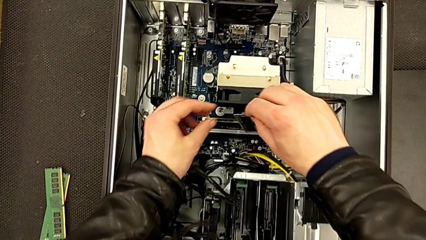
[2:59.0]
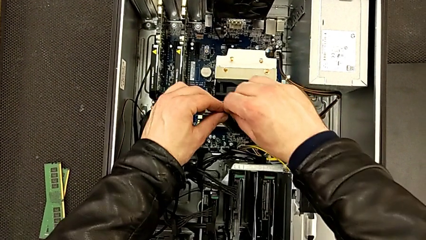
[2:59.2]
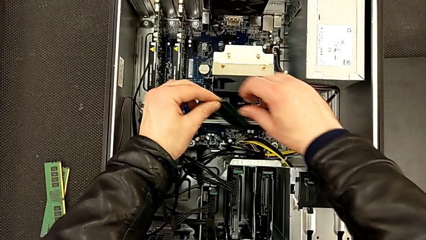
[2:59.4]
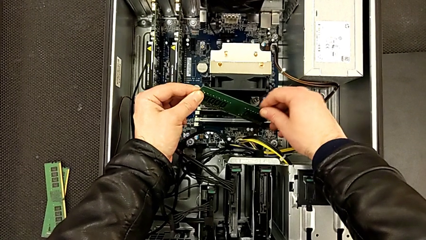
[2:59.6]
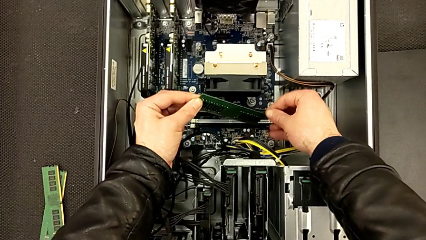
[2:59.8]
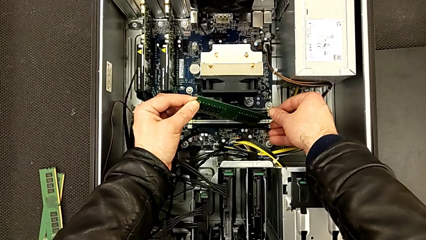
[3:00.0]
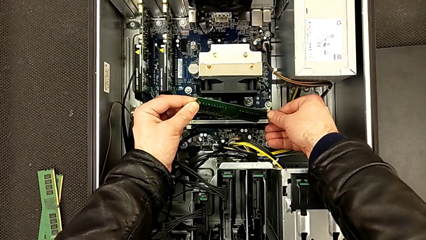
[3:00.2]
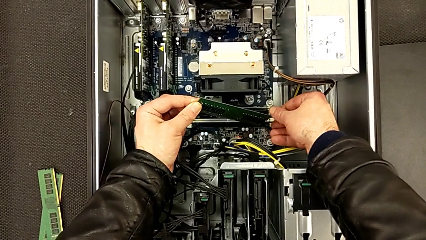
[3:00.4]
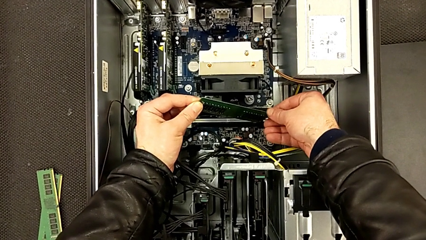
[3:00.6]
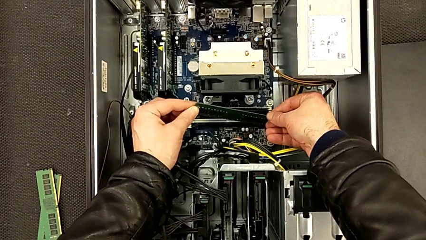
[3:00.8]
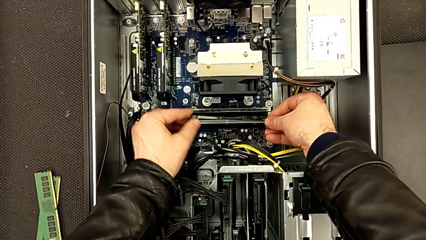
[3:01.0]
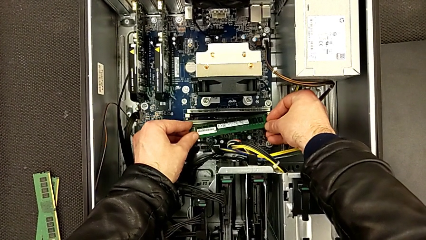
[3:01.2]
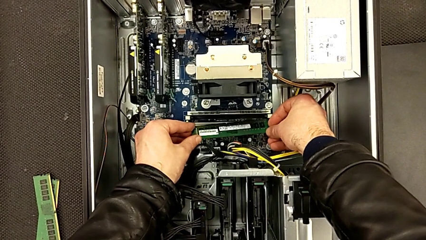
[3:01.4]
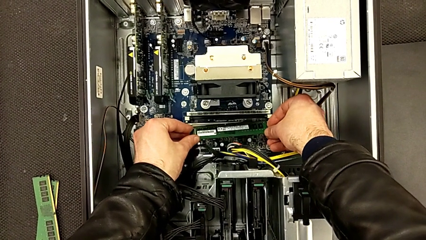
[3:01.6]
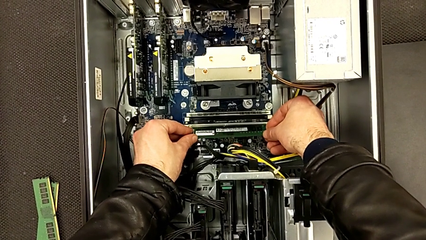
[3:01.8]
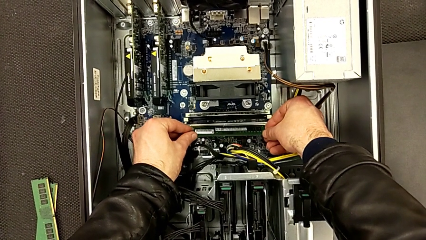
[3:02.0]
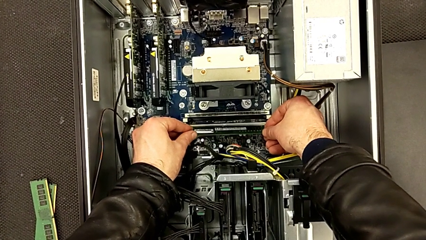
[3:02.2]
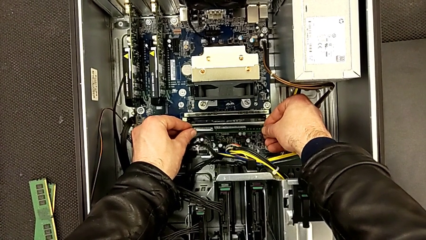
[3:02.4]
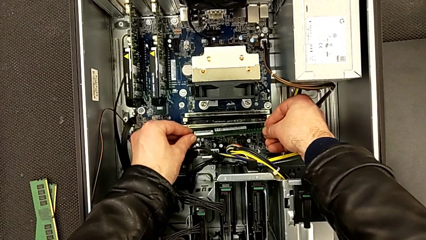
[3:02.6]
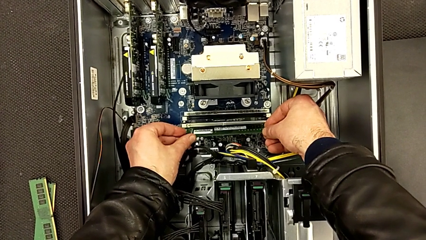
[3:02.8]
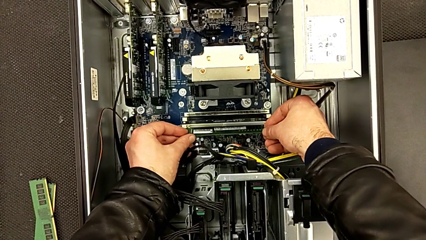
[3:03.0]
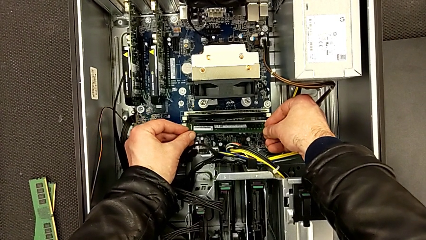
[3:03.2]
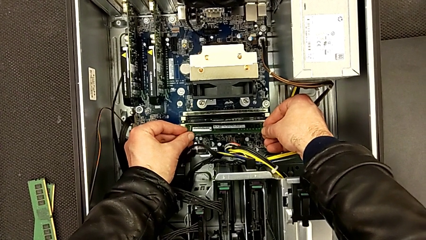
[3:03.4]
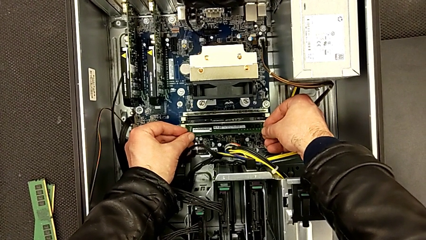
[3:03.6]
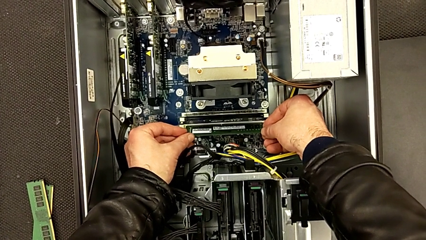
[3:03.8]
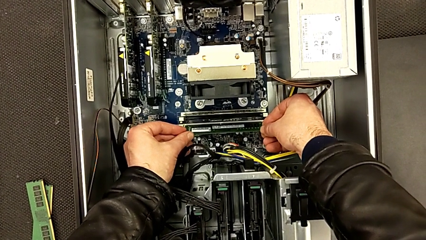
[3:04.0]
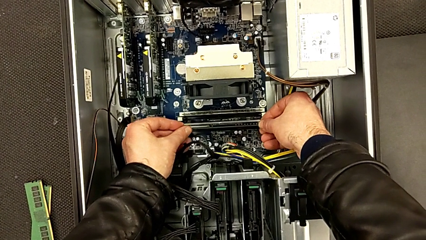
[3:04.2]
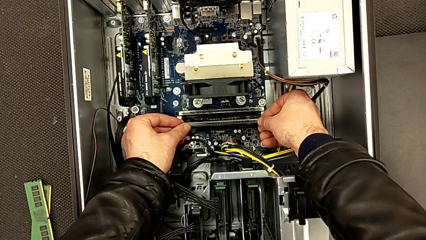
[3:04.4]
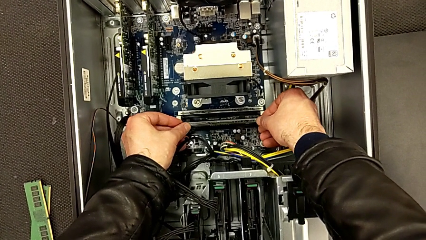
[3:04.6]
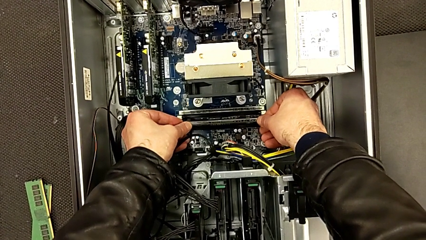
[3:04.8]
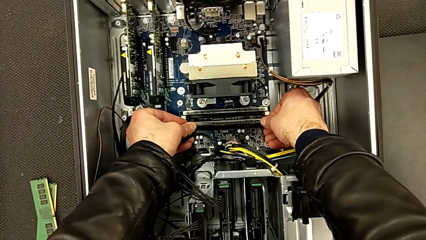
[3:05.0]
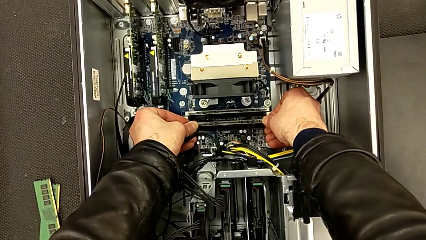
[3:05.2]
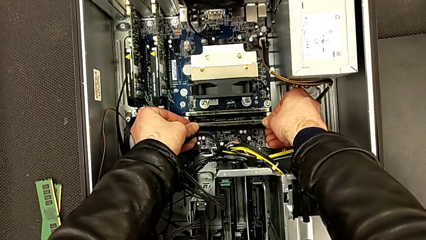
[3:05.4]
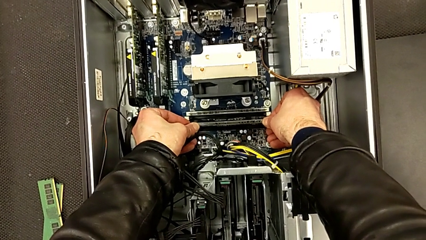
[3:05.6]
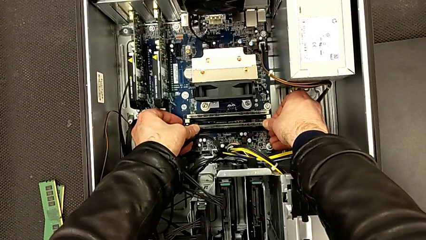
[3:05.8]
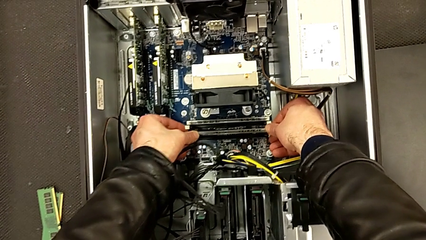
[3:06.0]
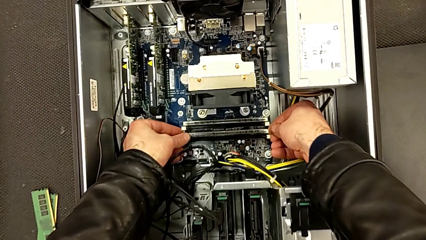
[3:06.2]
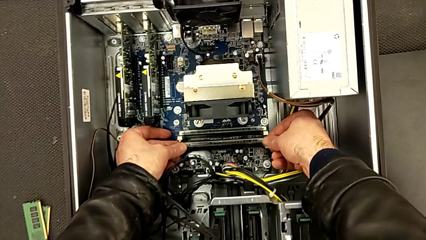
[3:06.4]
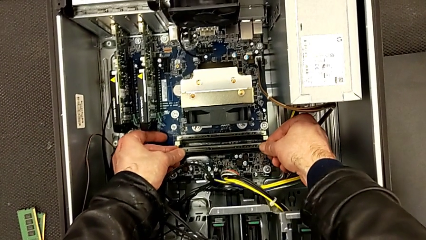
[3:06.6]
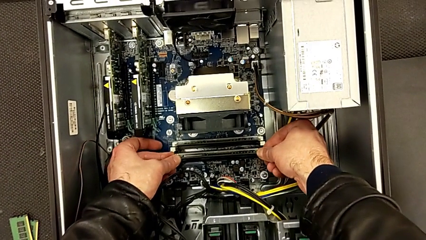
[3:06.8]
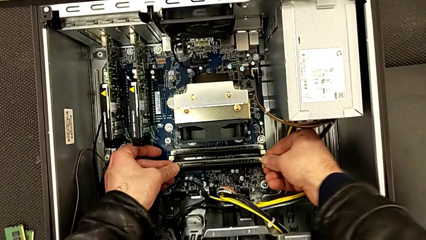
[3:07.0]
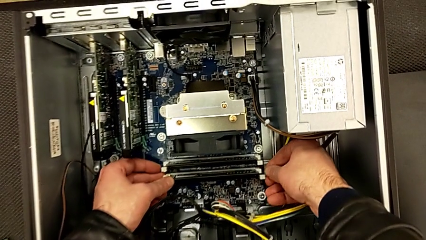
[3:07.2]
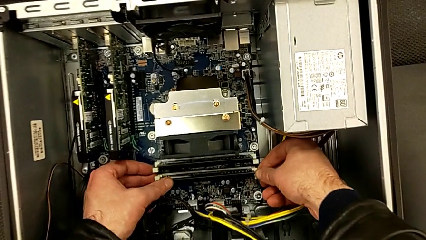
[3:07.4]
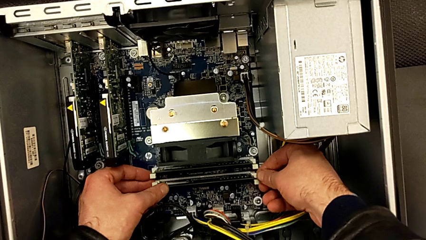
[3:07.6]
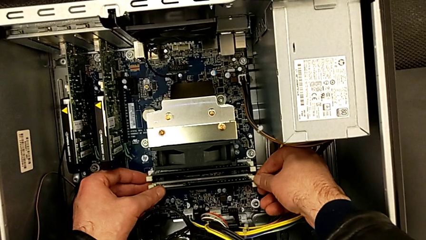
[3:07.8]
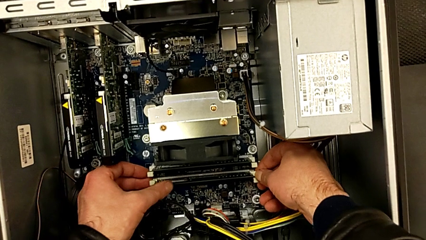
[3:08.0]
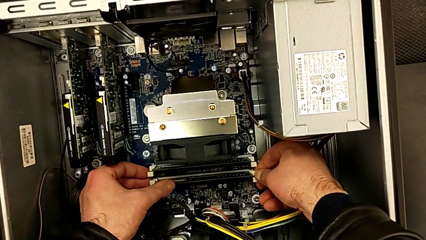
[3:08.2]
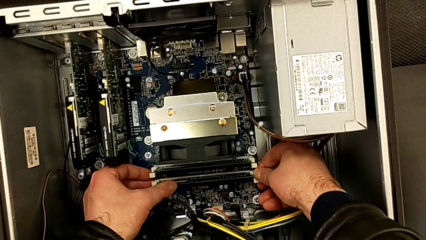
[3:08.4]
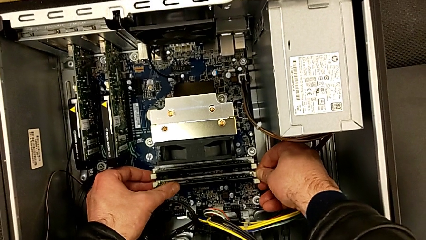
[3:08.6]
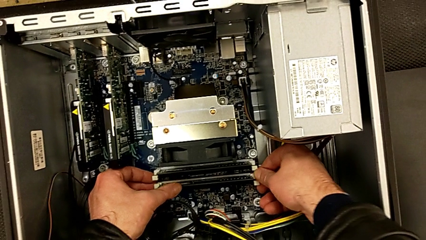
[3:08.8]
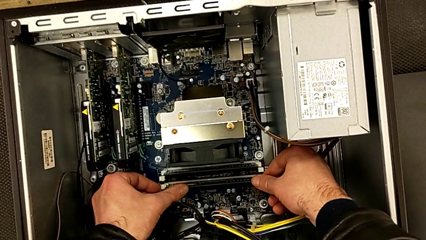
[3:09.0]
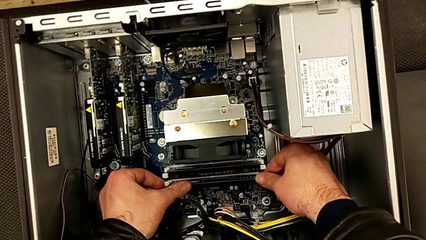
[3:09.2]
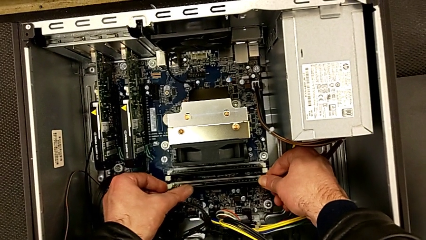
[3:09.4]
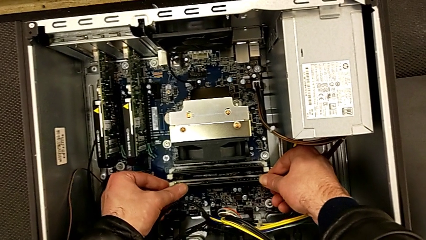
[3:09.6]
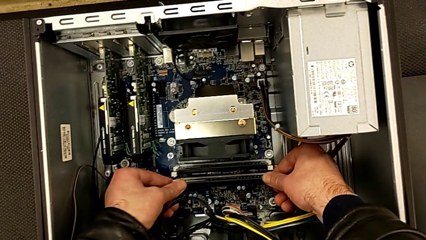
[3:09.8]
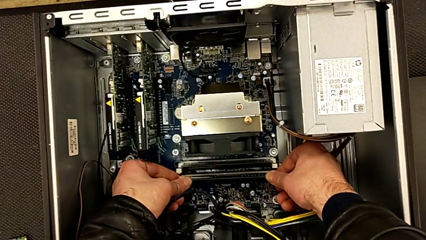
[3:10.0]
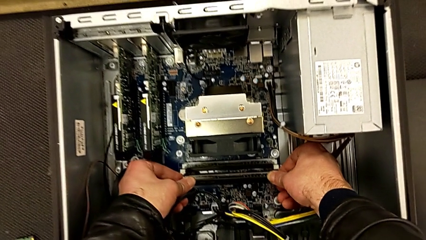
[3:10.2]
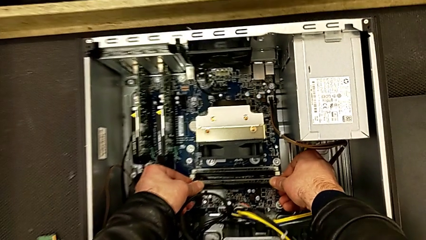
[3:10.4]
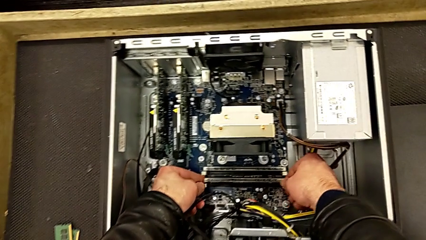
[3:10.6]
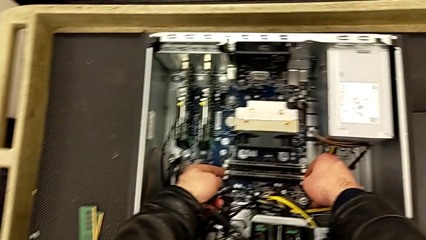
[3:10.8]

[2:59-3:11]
The camera wearer is inserting the second RAM stick into the computer tower. They rotate the second RAM, align it, insert it and close the second RAM tab.

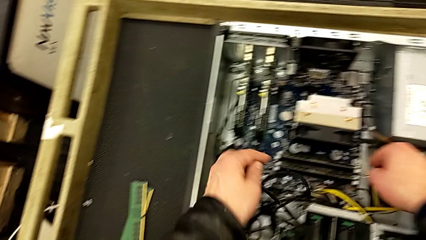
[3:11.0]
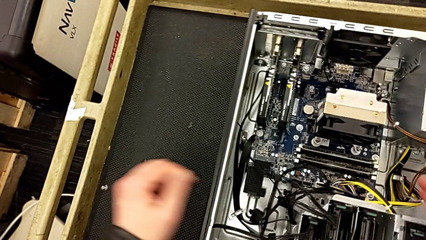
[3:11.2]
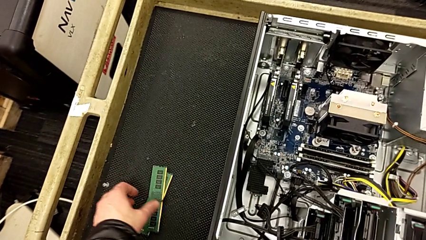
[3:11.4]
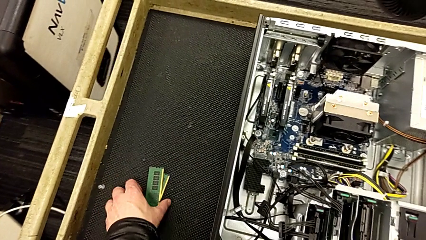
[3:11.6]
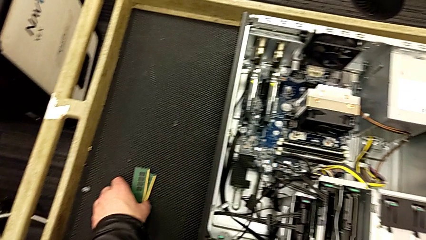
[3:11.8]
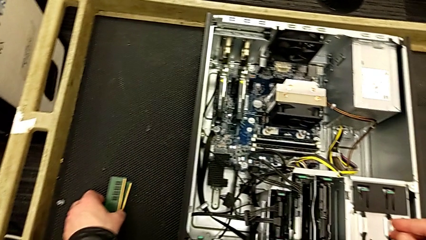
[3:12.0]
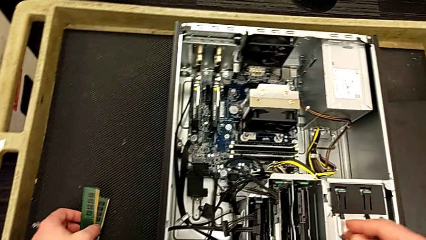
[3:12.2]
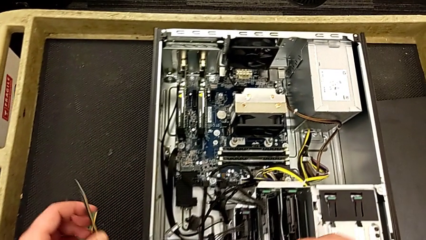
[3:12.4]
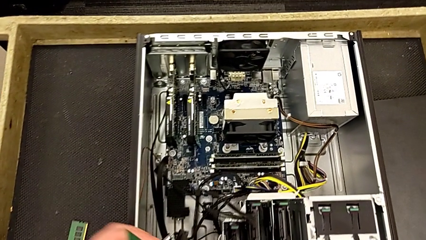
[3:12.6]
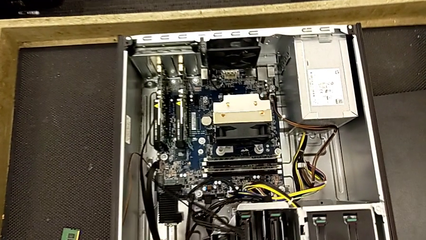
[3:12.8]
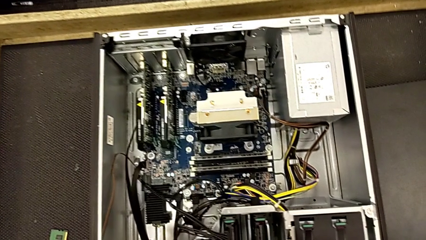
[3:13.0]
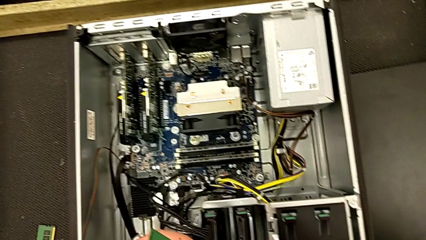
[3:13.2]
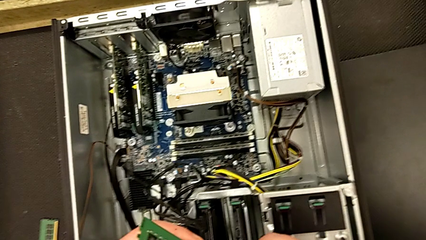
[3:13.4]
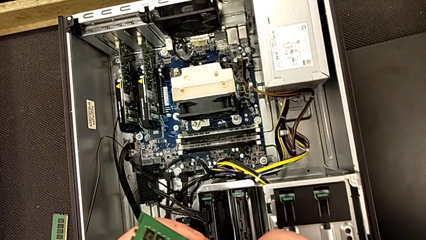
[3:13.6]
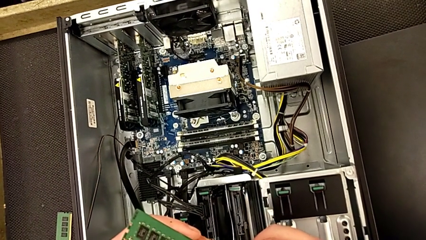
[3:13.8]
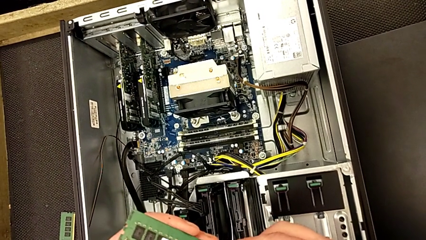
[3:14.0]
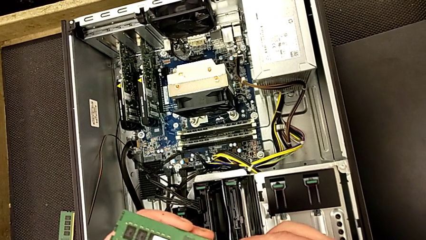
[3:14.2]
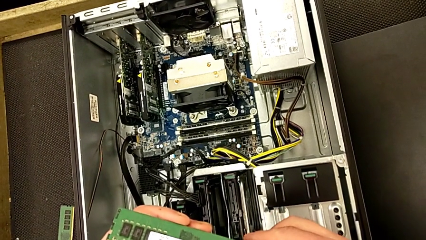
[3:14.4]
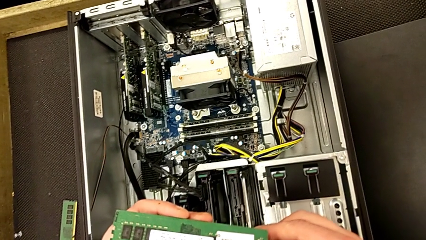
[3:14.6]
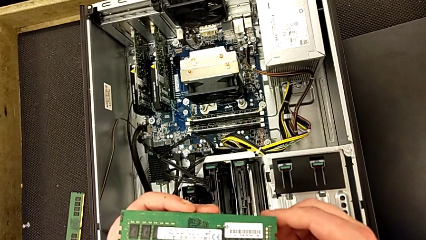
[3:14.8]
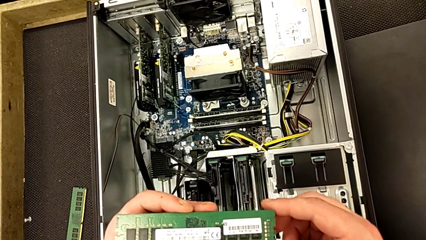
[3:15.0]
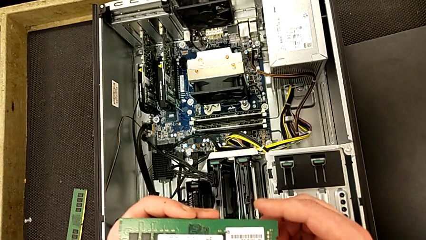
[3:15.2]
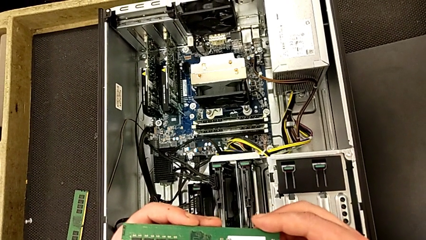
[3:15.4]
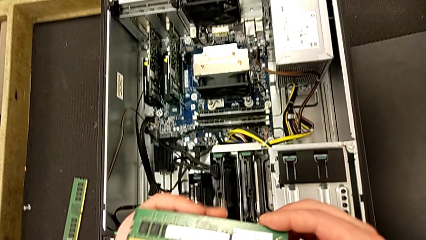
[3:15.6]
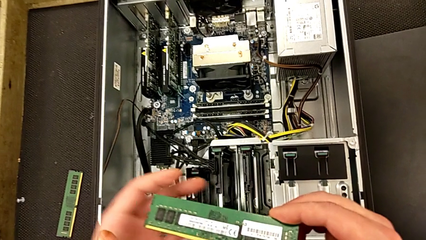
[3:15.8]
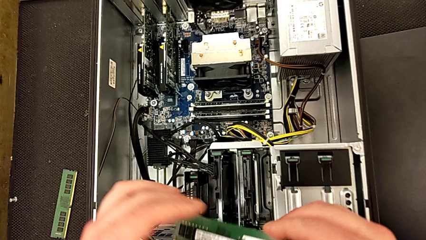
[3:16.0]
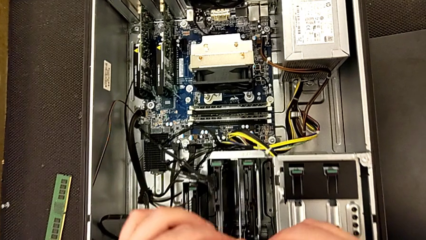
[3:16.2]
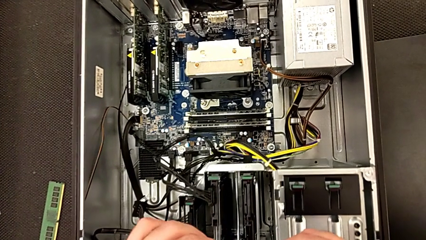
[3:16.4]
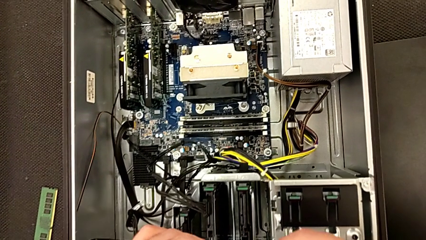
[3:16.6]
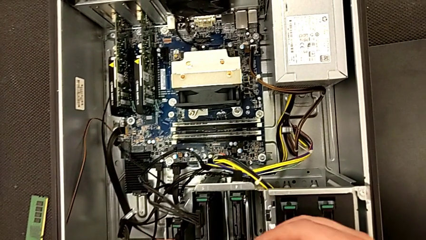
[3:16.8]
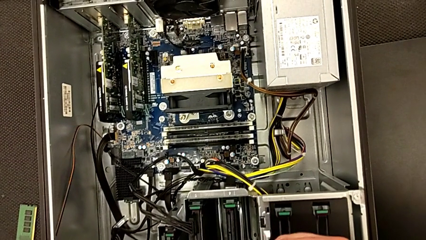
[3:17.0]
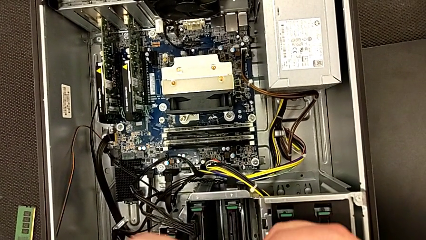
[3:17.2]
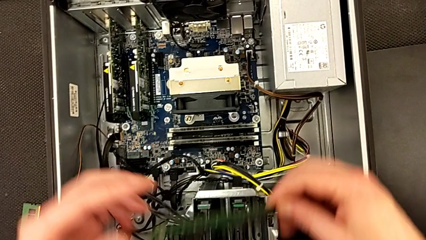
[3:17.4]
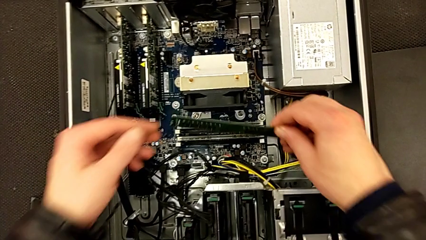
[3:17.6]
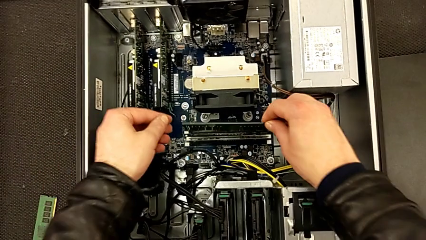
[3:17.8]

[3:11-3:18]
The camera wearer is inserting the third RAM stick into the computer tower. They grab the third RAM, lift it, inspect it and hold it.
